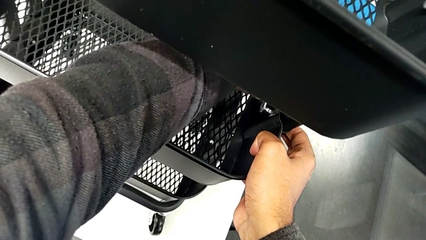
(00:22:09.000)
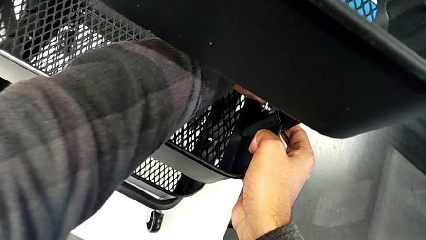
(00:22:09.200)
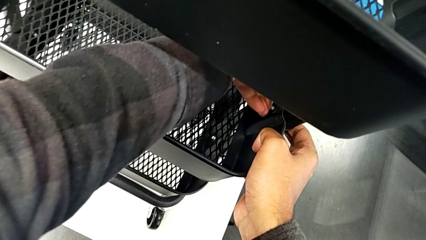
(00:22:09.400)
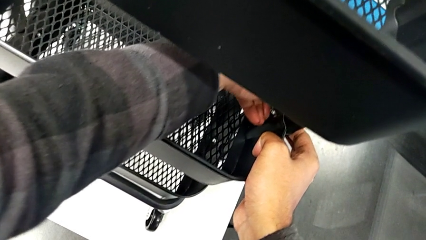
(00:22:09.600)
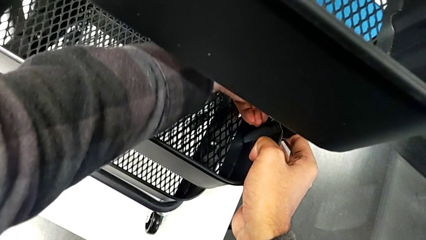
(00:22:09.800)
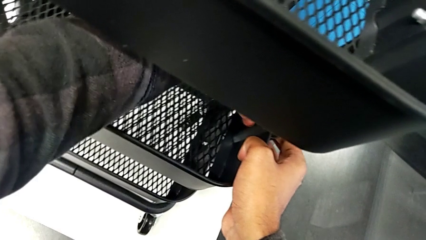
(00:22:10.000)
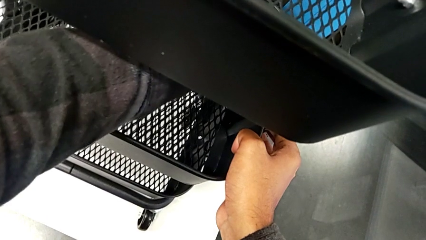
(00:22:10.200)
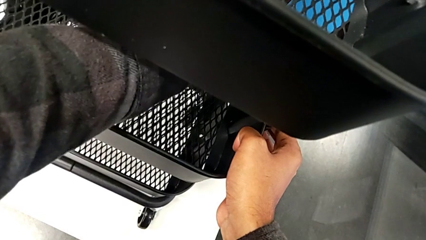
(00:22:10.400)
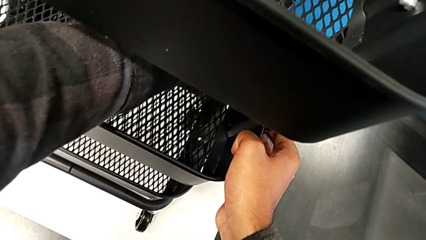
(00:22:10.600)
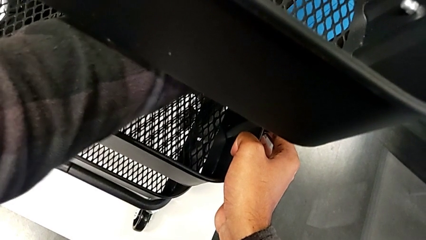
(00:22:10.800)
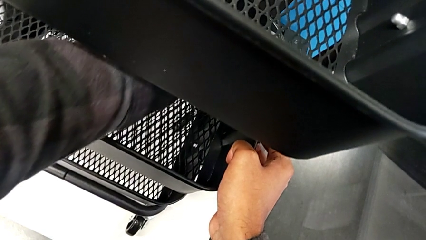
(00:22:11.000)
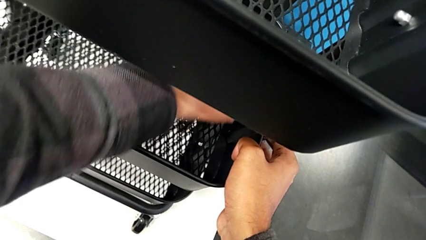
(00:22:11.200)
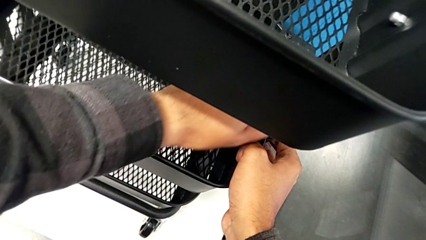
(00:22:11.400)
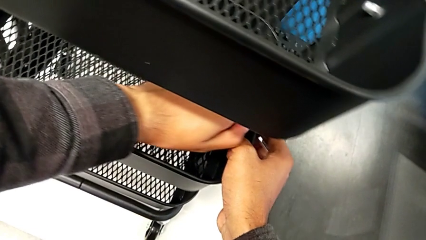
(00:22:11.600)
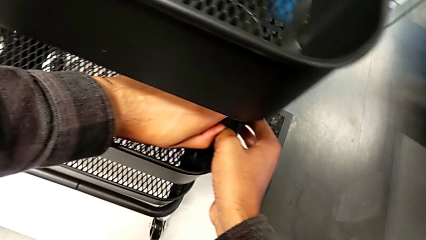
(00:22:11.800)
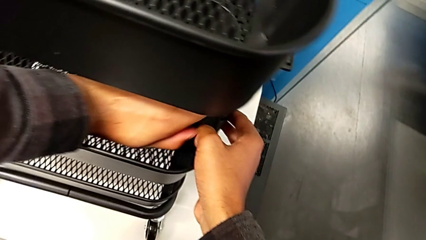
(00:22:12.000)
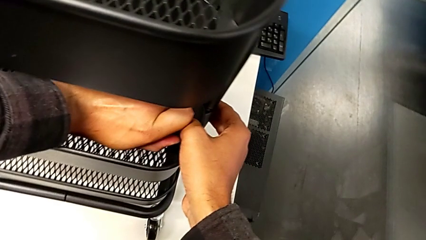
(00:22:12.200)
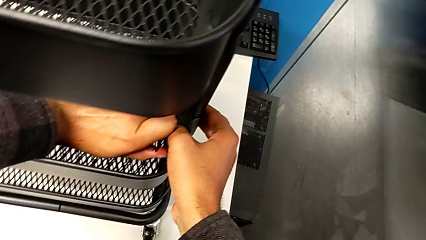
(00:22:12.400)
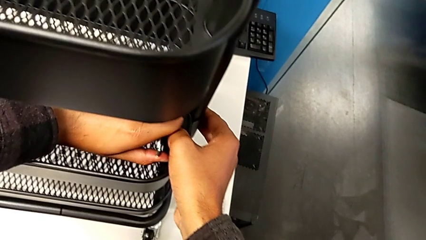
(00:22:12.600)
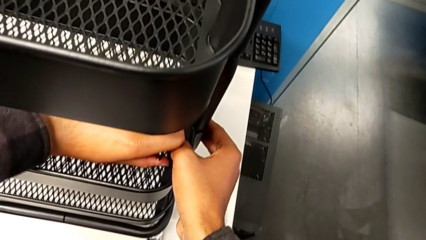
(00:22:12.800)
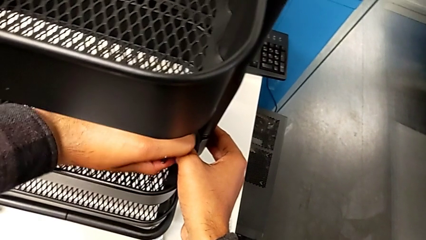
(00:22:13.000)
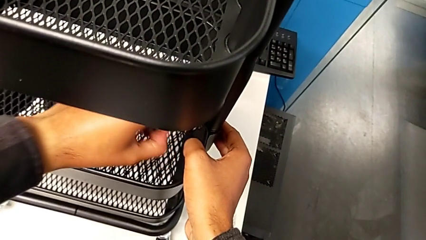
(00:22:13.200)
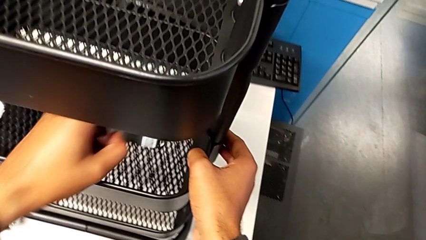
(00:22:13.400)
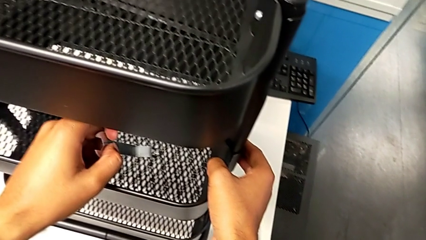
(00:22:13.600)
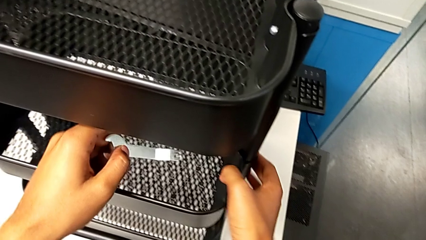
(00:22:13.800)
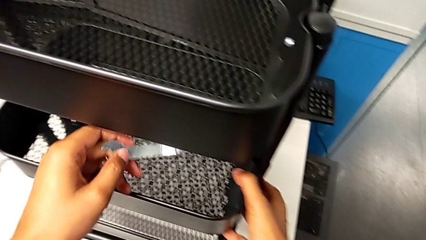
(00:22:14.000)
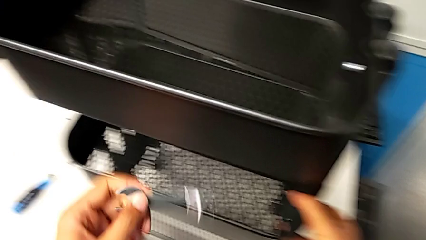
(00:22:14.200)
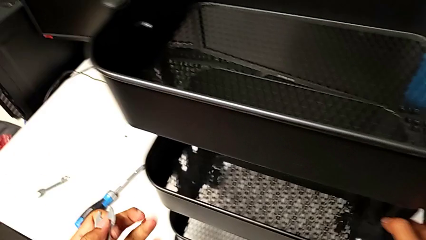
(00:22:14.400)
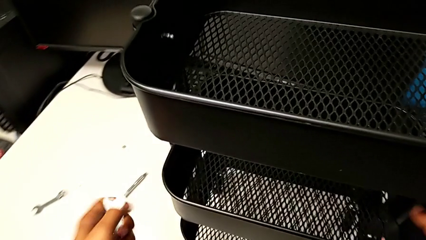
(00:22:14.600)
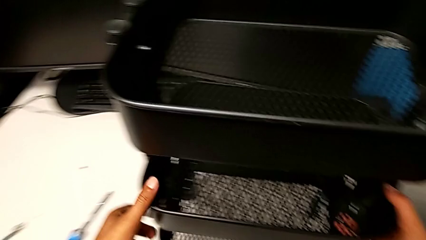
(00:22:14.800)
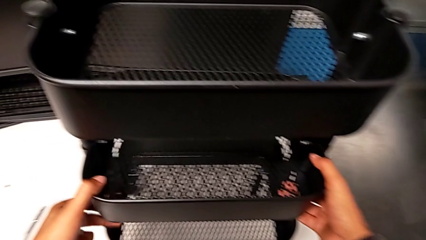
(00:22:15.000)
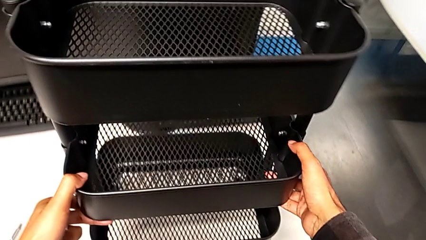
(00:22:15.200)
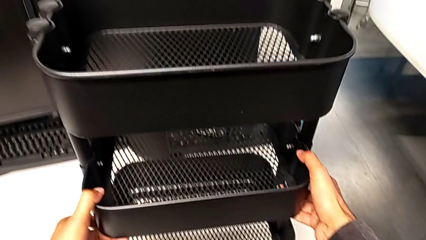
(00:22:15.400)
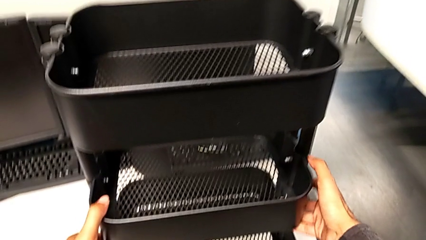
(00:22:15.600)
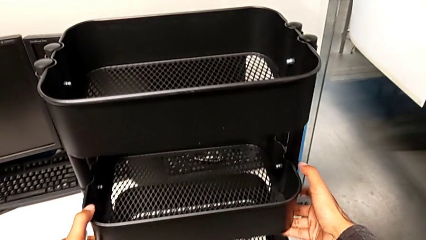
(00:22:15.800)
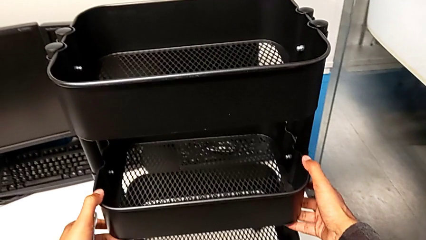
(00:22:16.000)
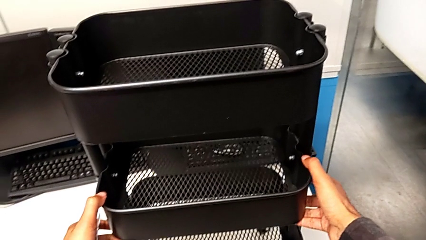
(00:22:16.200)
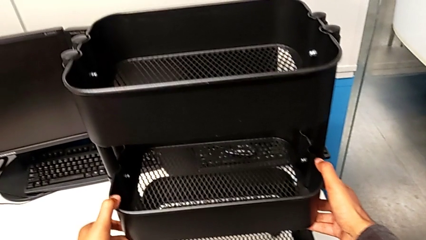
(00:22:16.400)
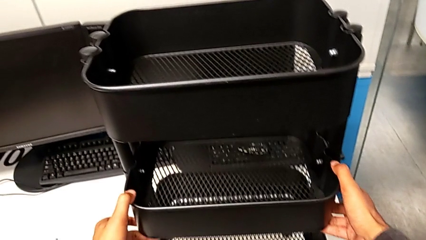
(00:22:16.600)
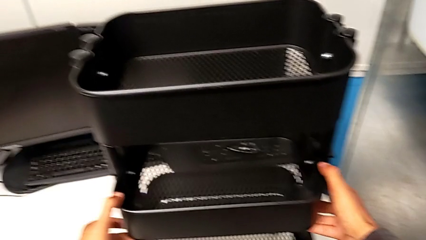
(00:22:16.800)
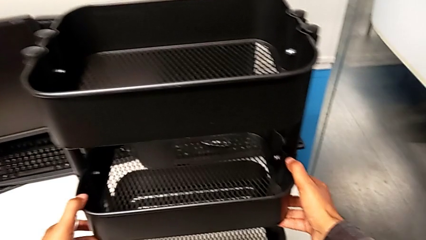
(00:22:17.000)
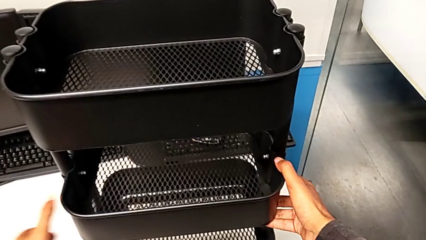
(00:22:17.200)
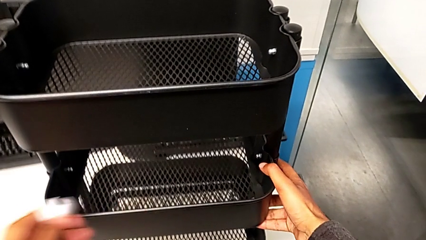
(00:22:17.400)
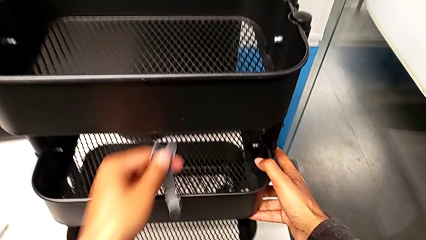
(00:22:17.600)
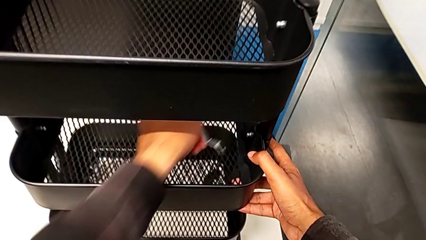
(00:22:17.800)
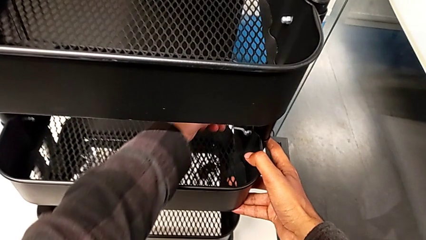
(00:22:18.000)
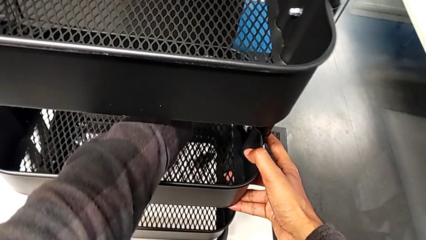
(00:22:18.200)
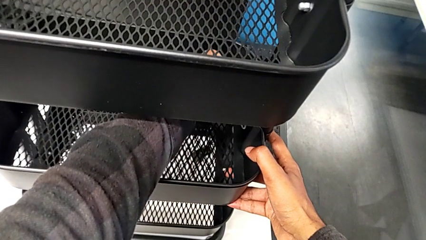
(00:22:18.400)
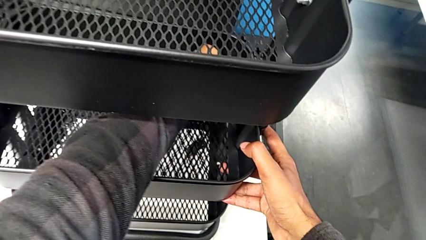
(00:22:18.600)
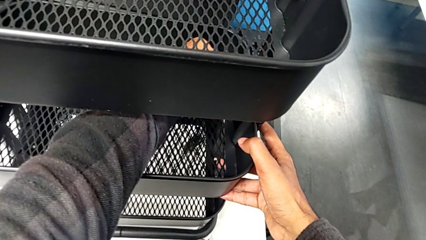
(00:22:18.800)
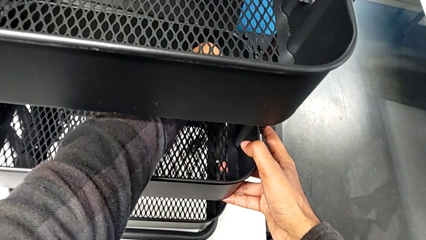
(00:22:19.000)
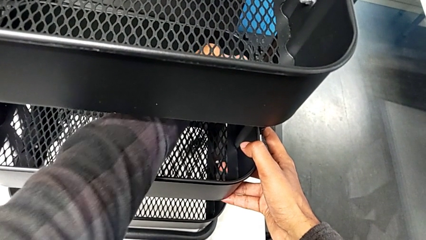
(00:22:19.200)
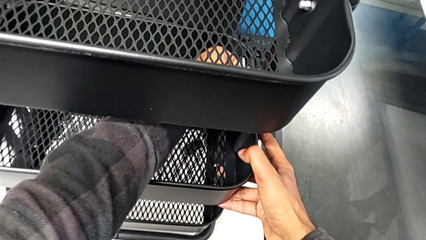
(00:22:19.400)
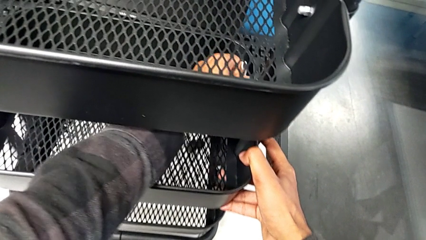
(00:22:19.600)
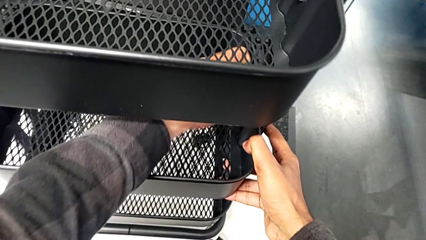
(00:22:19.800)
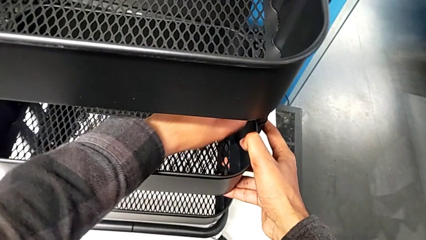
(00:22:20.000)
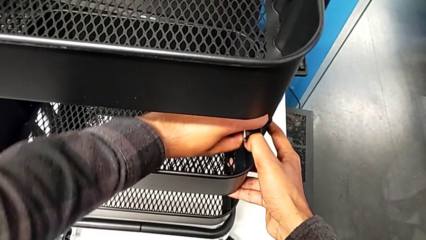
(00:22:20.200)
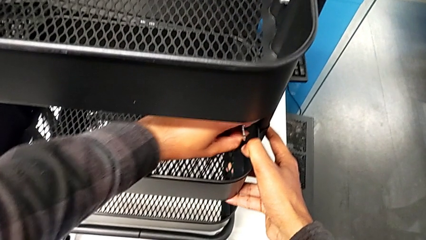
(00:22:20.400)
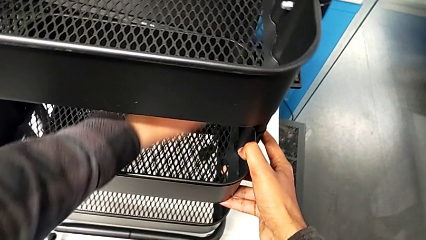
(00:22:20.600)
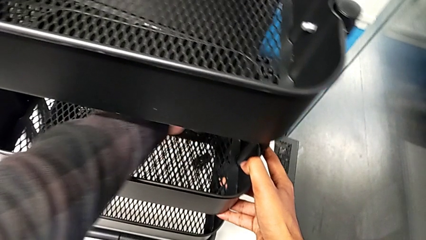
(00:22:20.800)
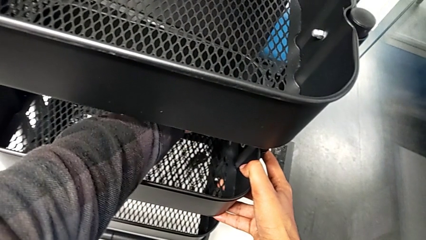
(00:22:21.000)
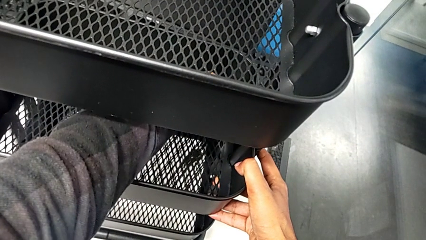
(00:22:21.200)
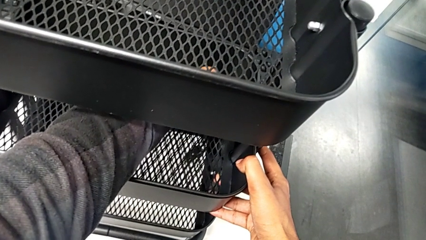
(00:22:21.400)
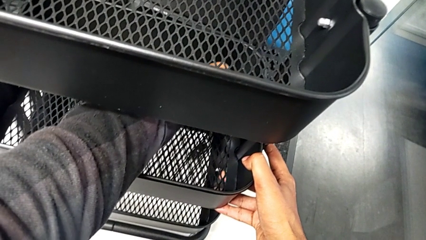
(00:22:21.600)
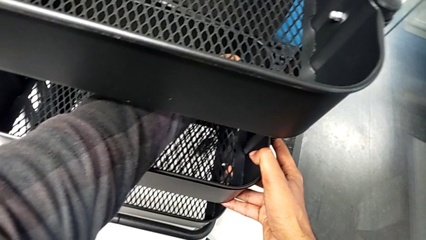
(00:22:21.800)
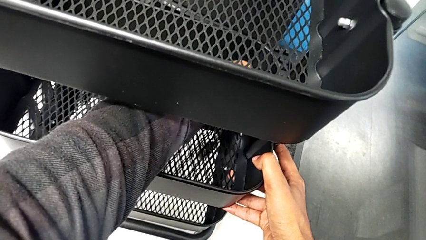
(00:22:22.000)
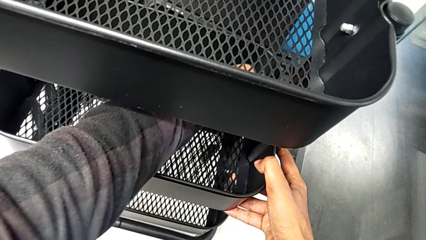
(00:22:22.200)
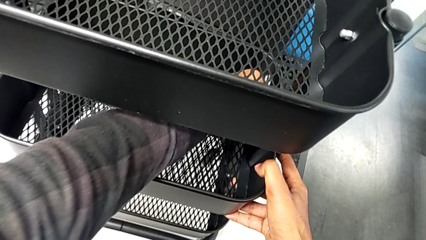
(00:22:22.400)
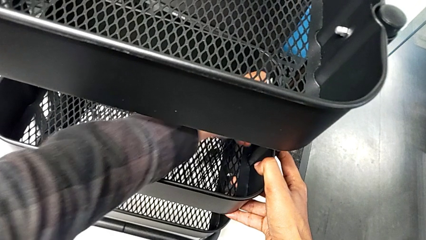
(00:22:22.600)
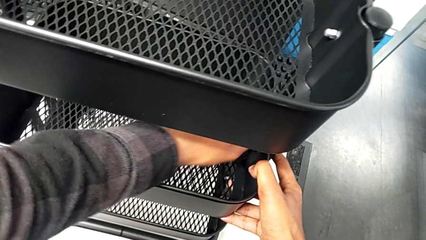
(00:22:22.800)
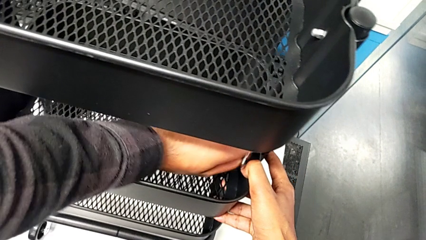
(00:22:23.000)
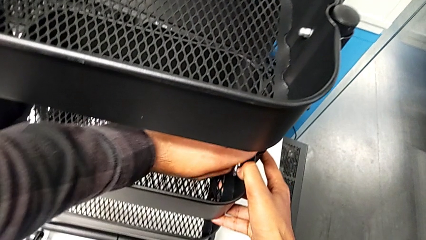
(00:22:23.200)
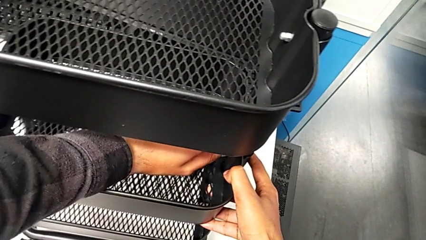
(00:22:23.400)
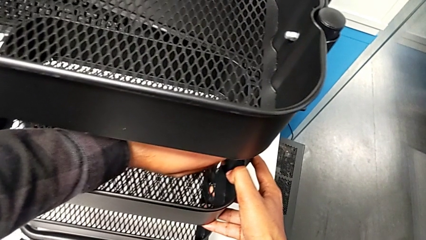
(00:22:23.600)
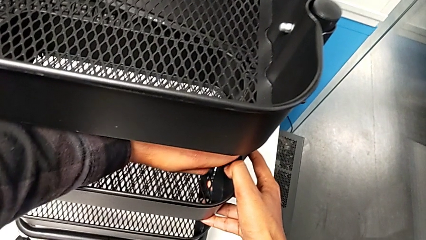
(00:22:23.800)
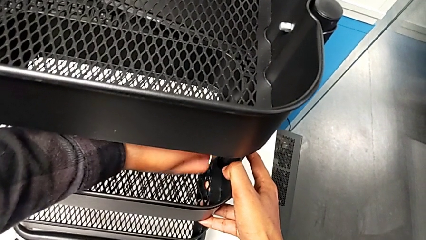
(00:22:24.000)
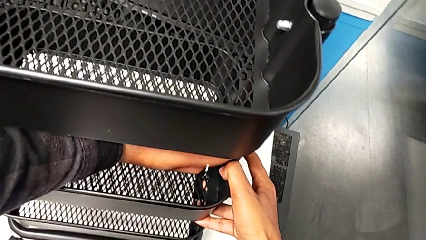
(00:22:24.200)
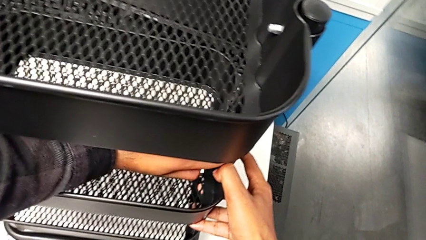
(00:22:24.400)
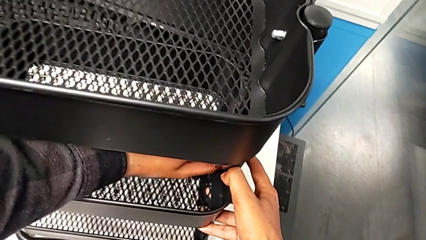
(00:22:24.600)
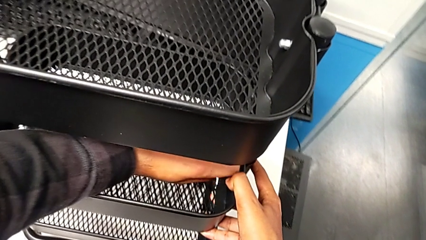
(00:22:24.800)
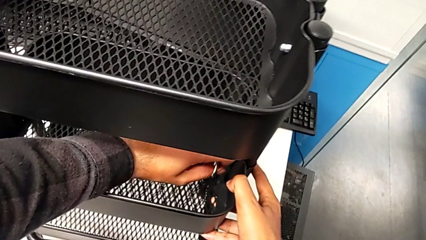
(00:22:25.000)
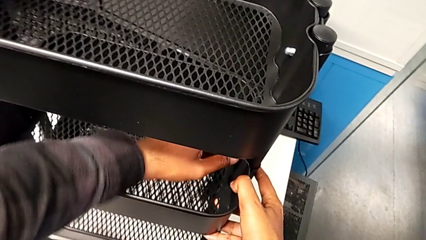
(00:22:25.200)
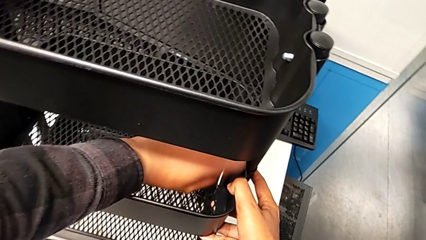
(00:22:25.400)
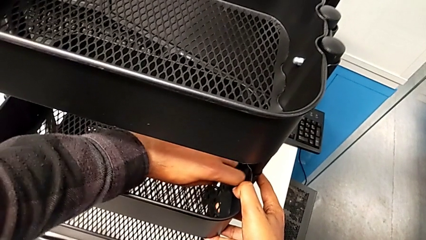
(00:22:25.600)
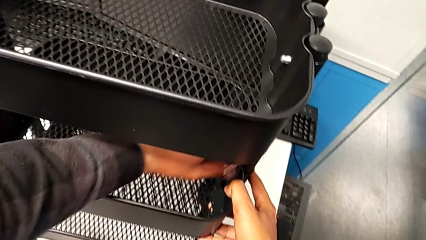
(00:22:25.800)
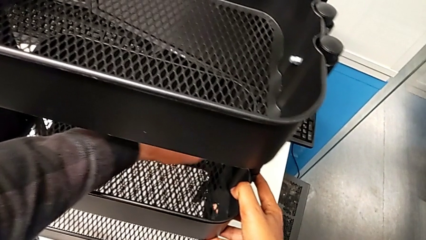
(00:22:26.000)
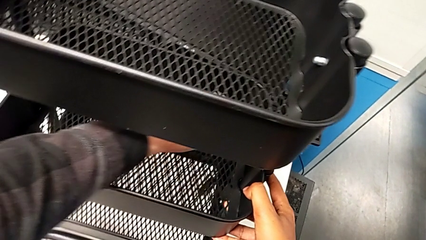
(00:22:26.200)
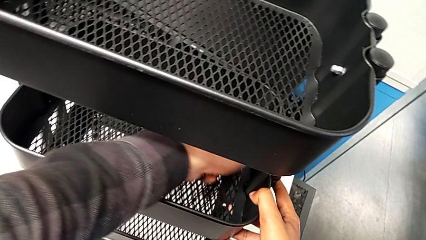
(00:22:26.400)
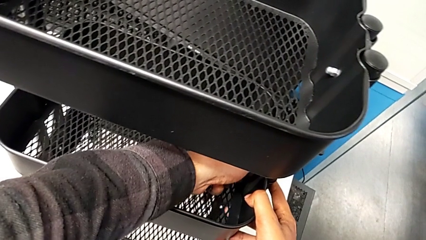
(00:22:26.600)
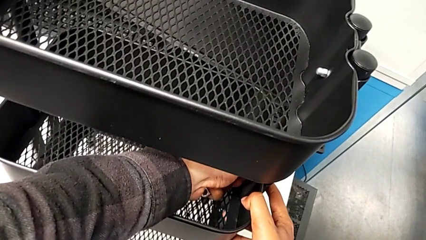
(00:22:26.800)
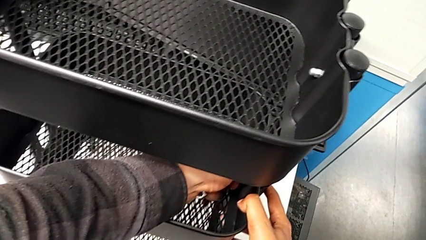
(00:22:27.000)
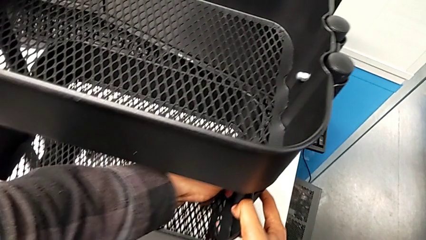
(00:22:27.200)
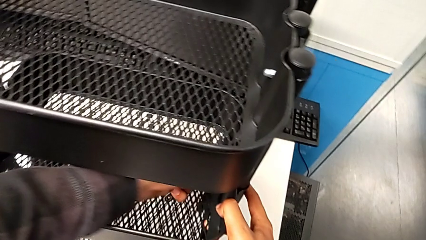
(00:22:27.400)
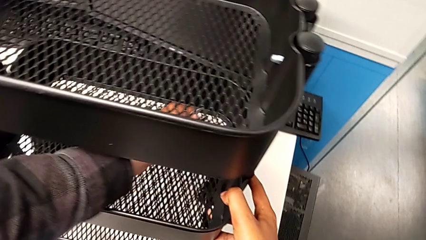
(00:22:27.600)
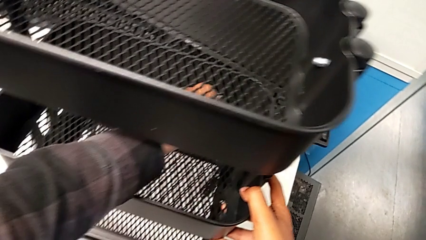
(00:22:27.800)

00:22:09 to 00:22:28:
The camera wearer is screwing the middle tray. They keep screwing the third bracket.
